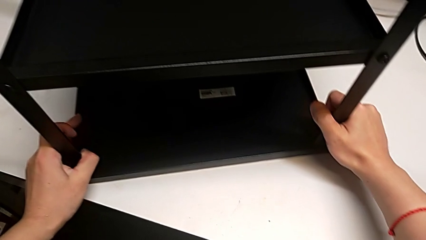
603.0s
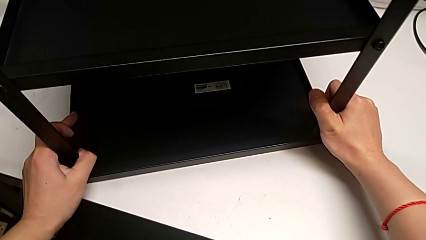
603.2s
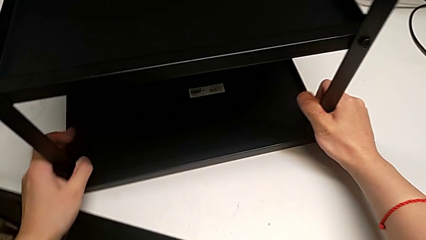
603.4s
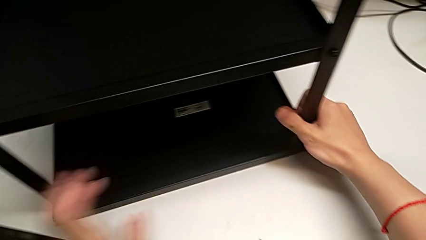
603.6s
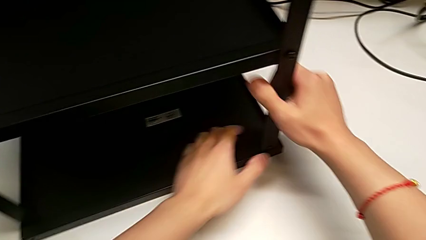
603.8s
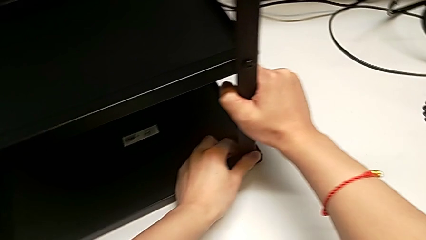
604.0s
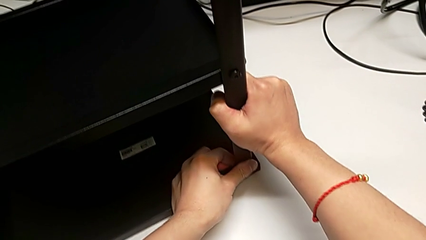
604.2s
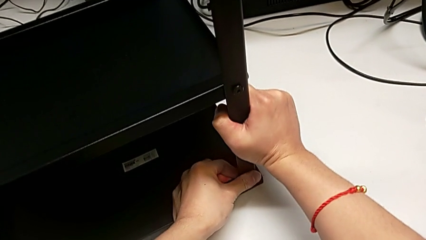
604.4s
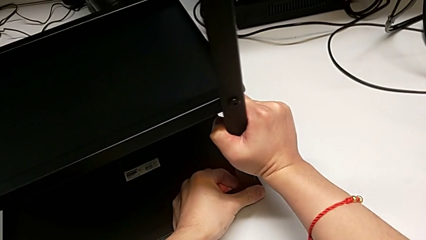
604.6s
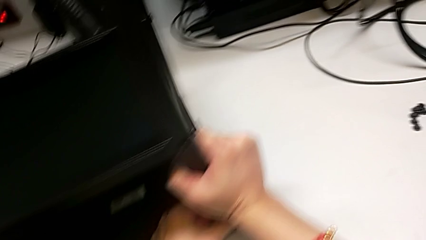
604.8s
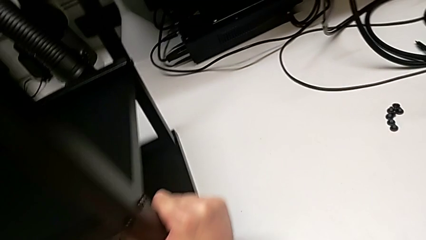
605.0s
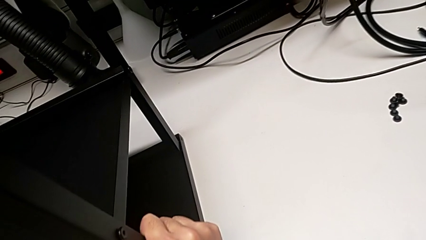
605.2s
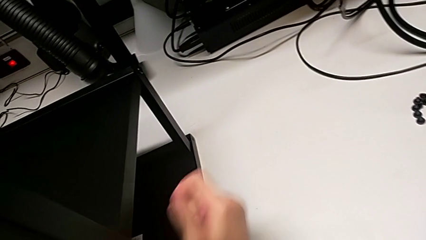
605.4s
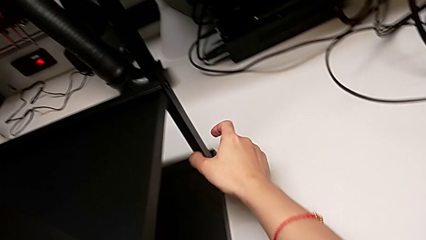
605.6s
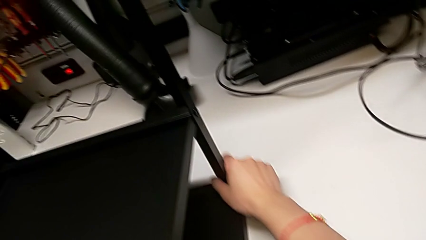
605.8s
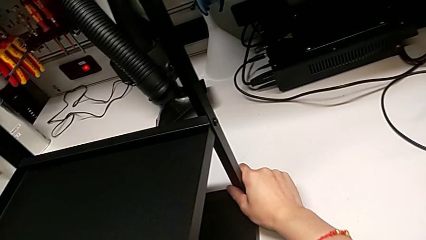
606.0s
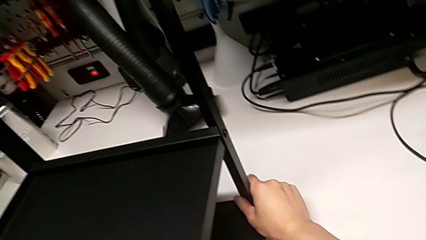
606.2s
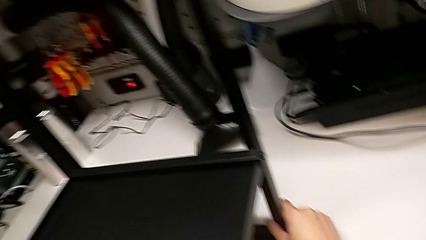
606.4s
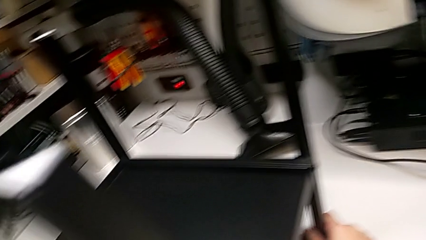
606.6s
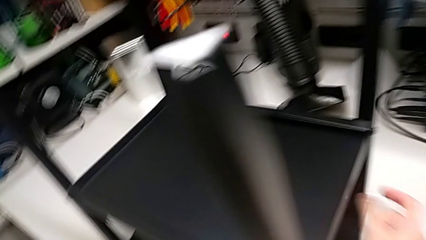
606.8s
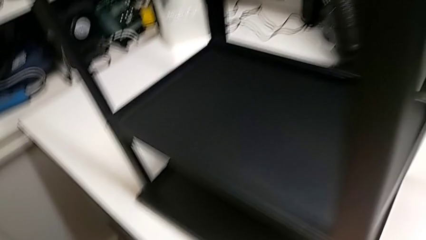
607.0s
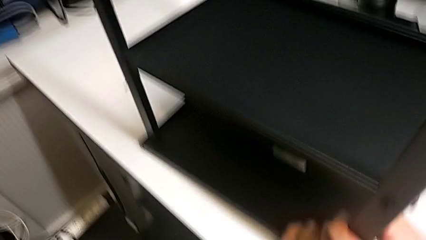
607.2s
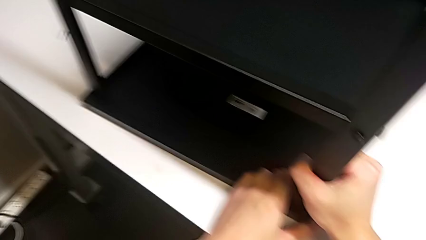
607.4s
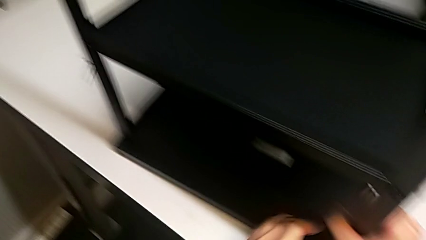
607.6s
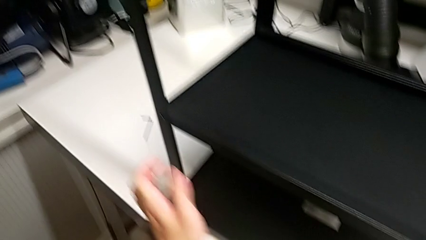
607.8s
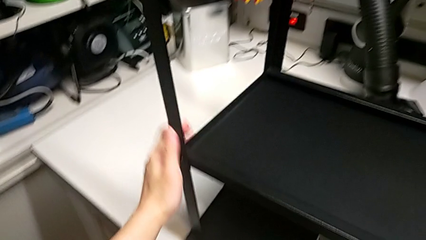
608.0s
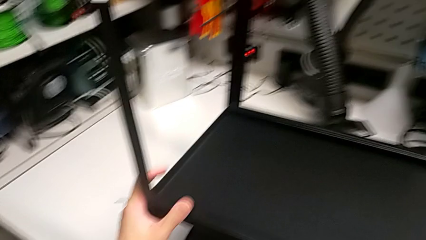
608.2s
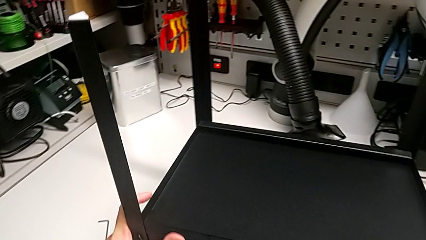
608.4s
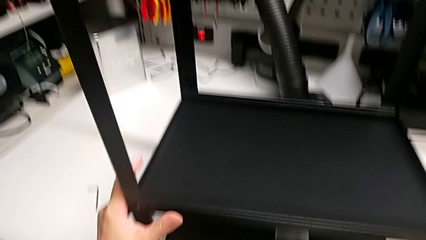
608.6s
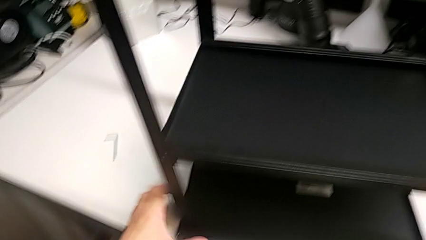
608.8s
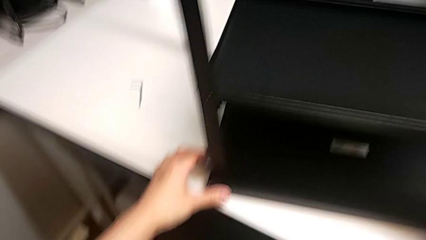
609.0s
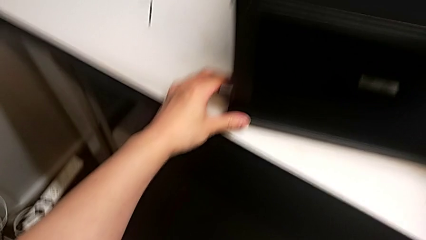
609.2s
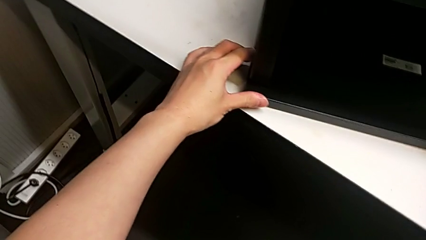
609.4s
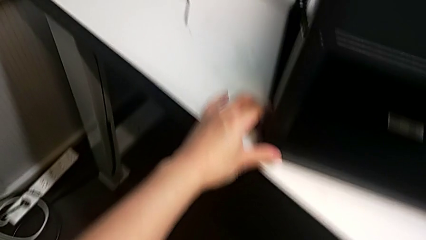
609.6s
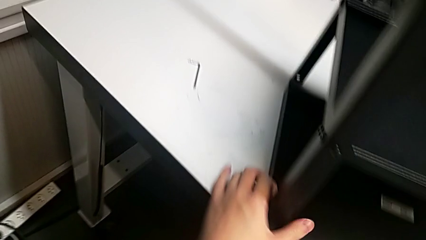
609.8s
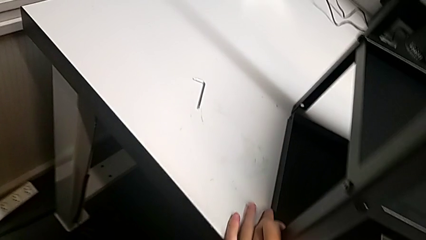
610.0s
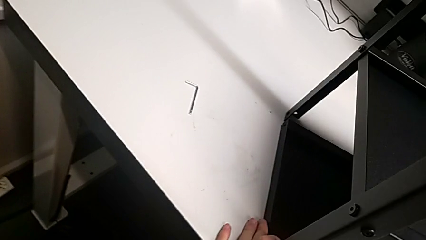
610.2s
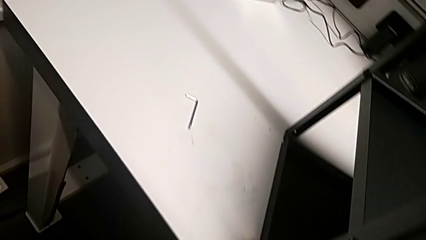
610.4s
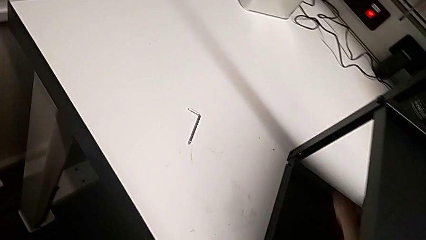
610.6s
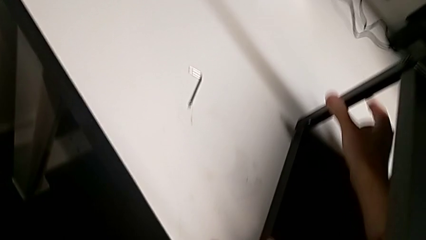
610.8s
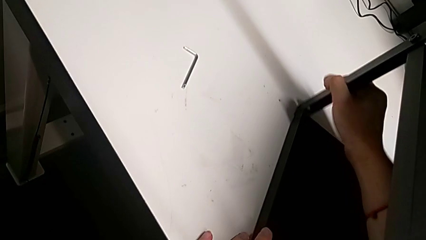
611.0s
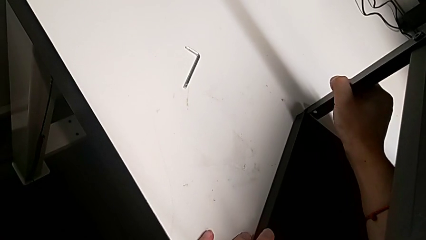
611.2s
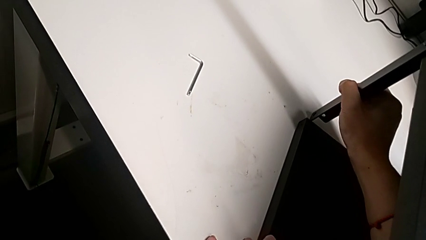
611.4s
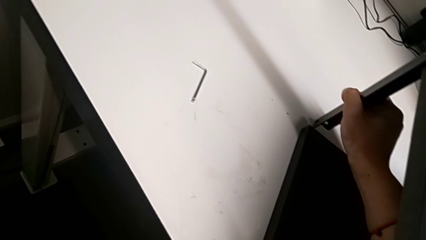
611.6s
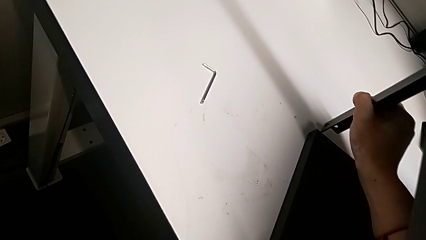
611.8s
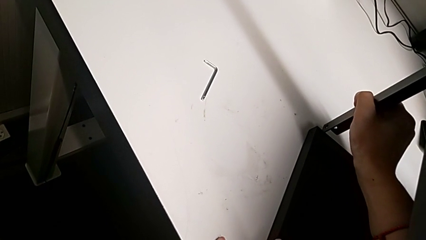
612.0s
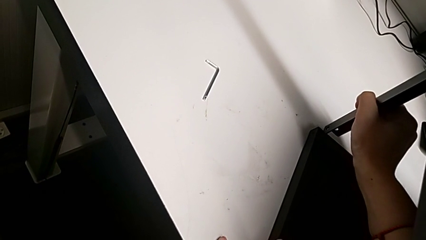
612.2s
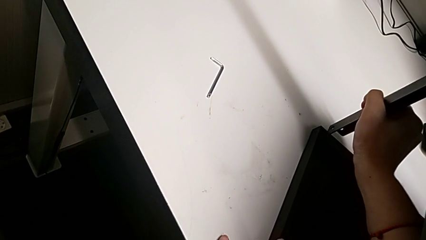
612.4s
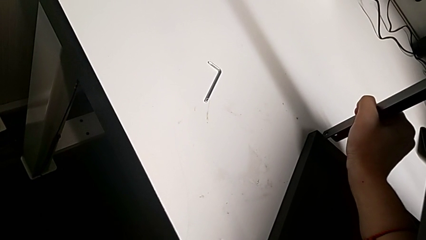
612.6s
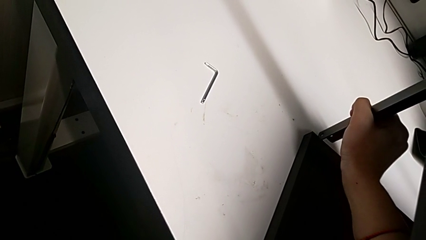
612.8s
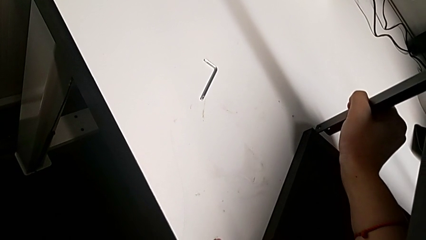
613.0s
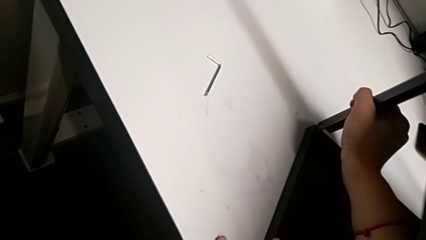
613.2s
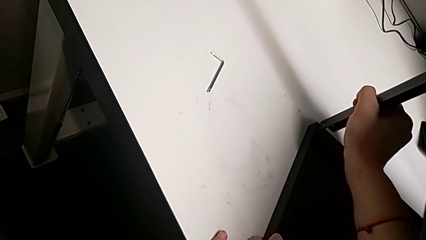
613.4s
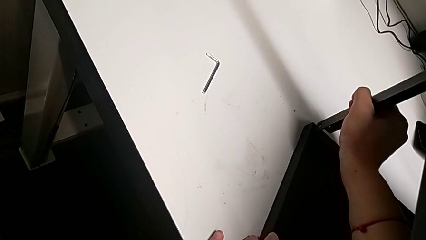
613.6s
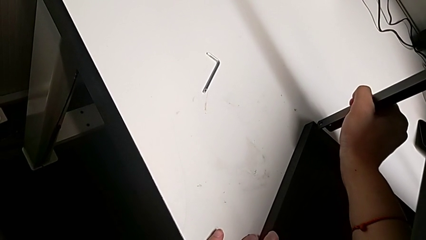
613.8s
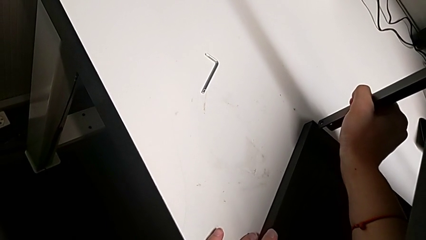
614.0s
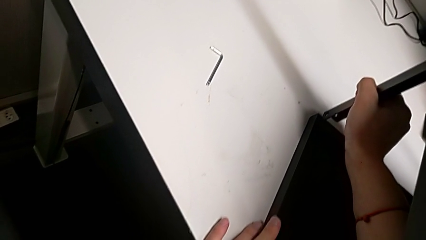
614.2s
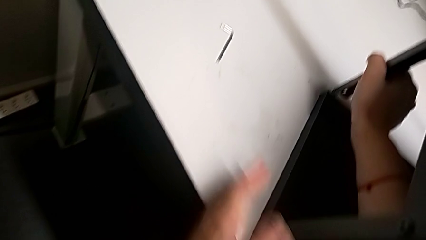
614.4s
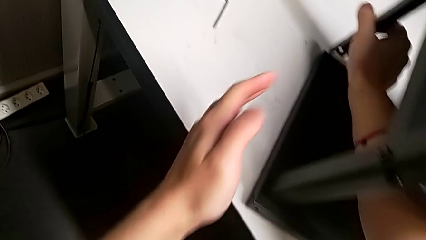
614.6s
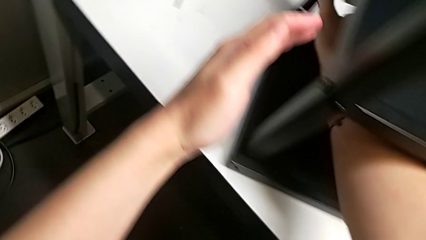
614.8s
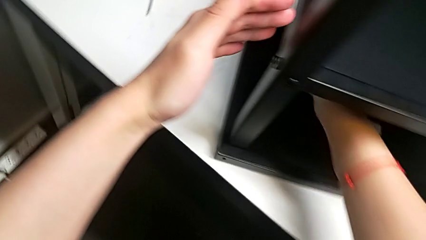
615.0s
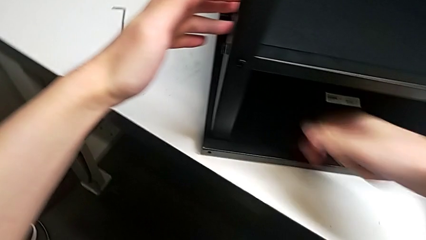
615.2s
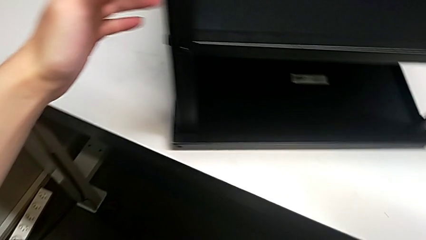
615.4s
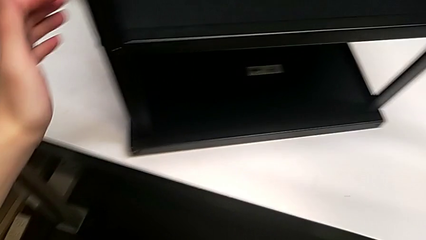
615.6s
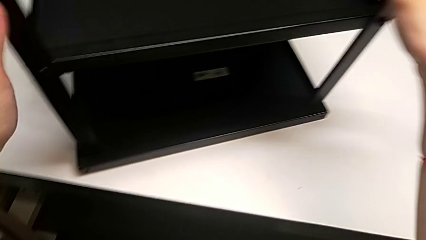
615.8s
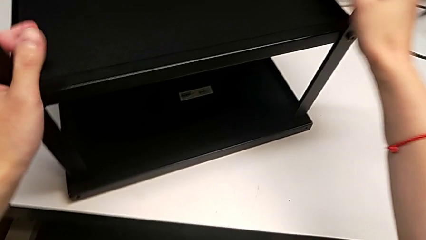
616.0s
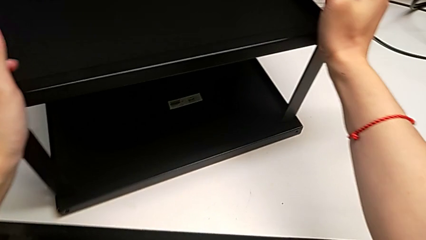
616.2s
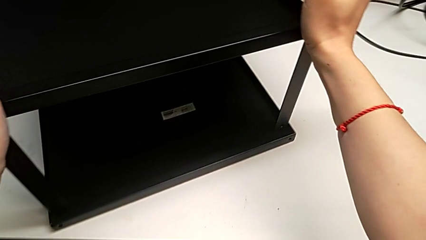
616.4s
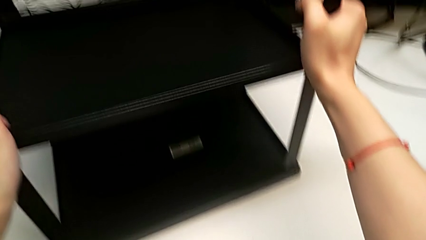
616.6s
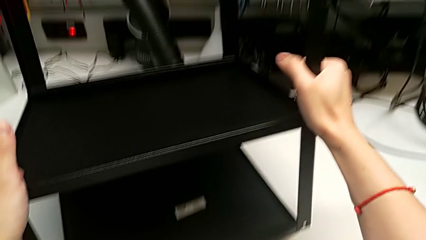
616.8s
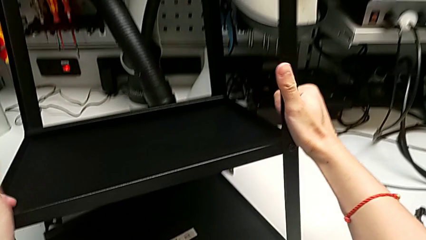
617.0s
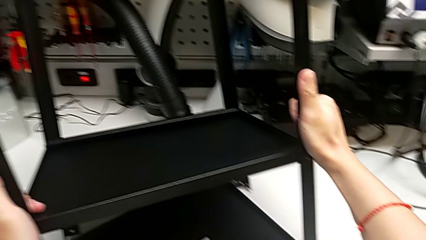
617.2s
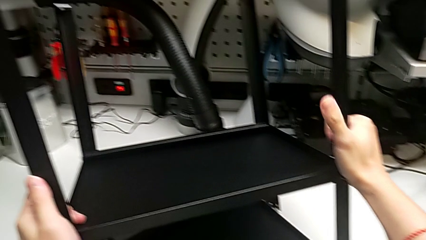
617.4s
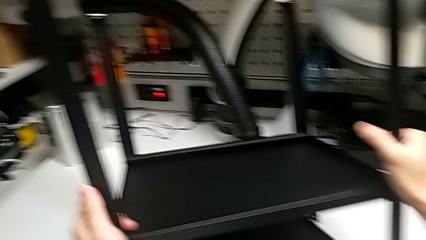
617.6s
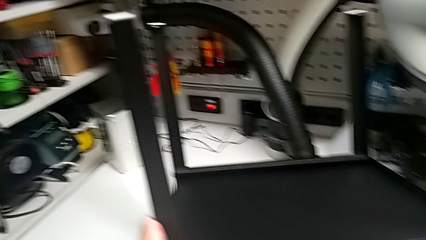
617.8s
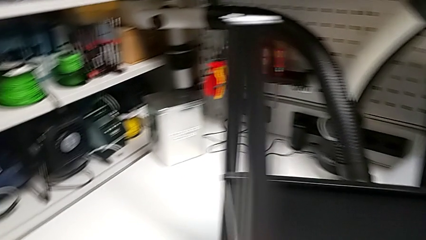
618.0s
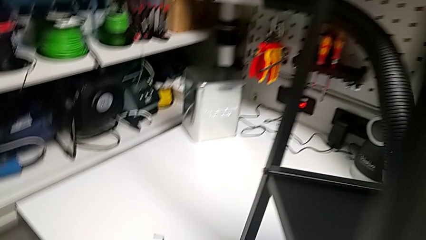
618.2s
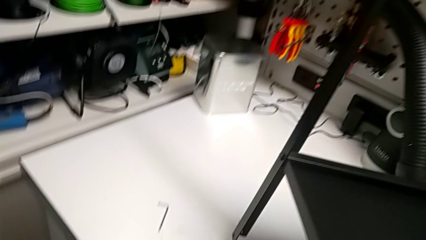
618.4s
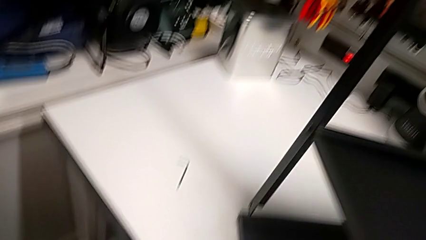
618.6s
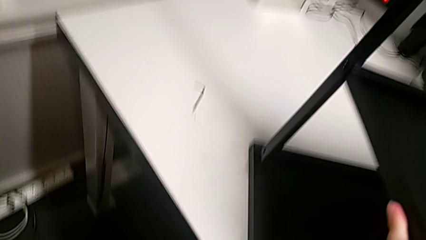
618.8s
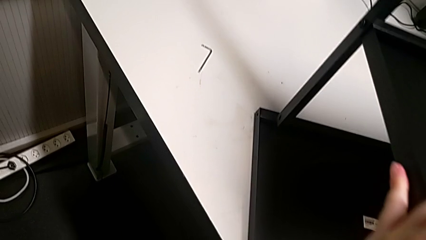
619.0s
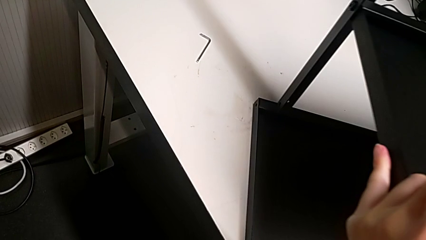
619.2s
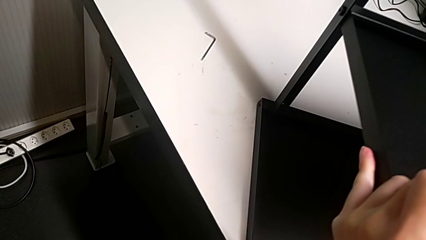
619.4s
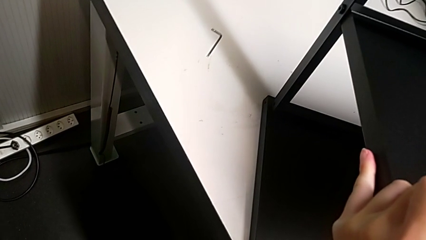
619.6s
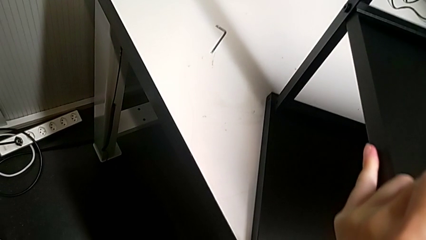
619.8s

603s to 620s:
The camera wearer is aligning the top shelf. They keep aligning the top tray.
